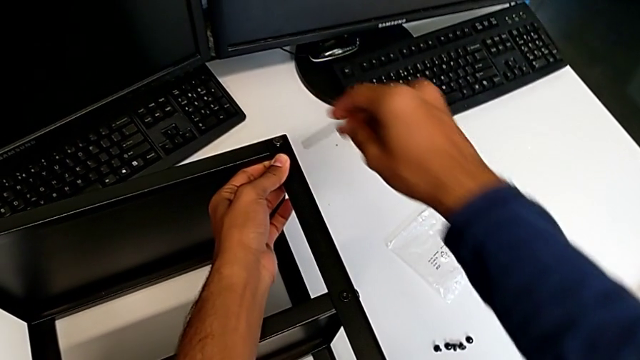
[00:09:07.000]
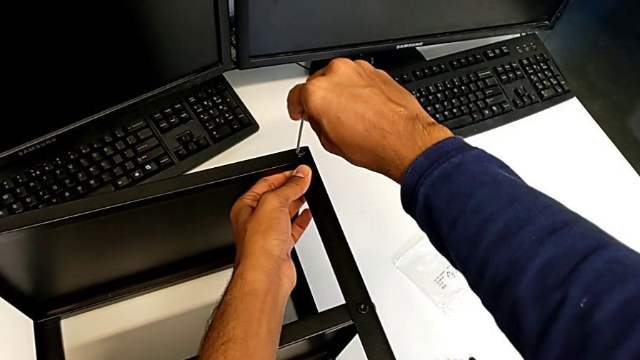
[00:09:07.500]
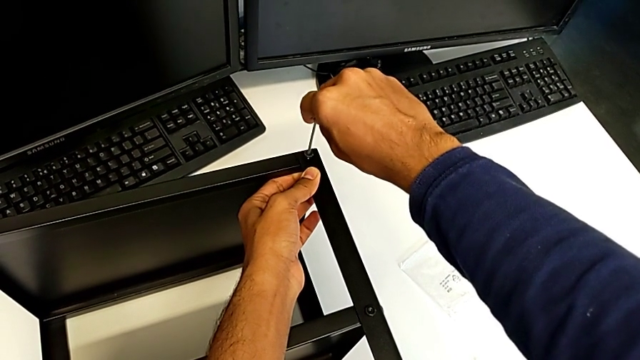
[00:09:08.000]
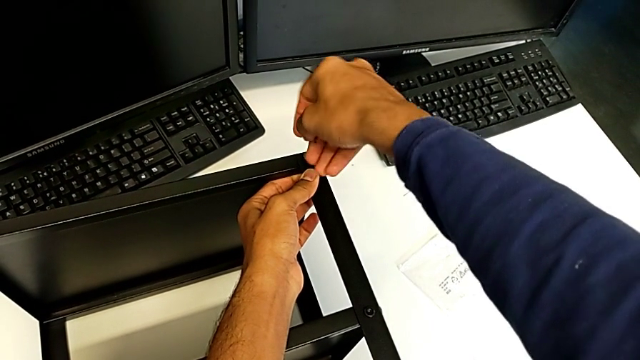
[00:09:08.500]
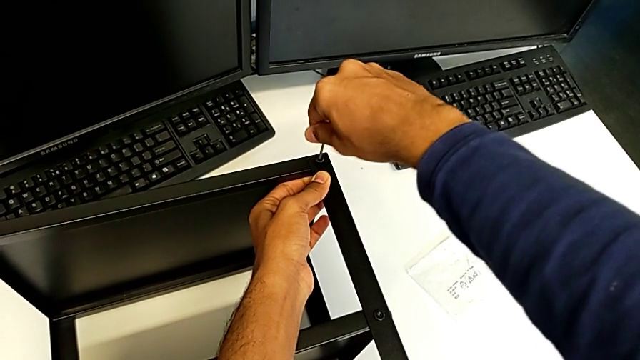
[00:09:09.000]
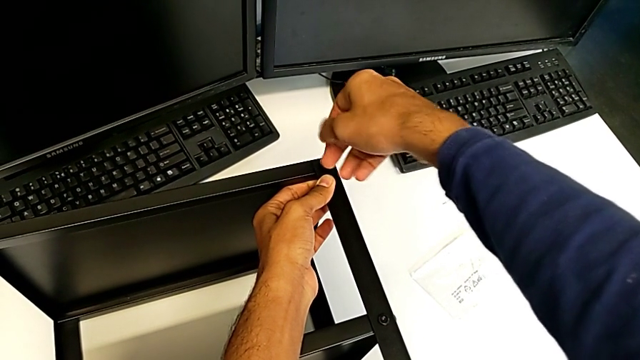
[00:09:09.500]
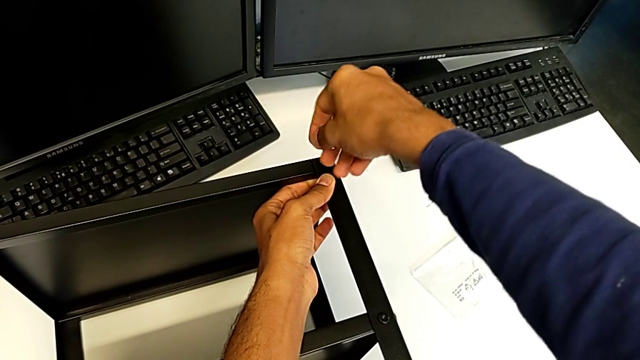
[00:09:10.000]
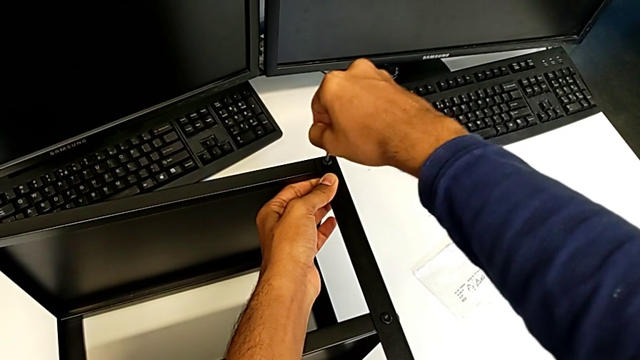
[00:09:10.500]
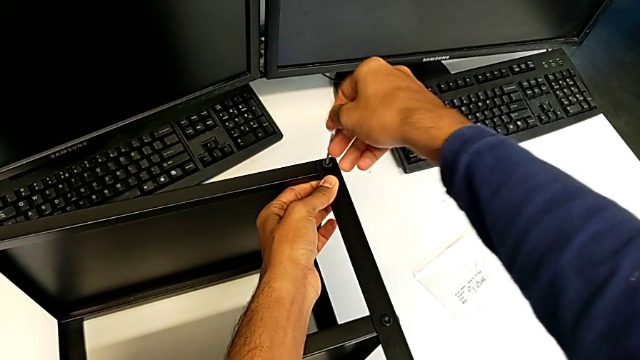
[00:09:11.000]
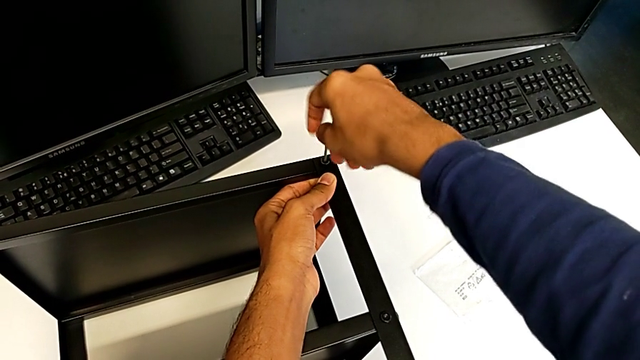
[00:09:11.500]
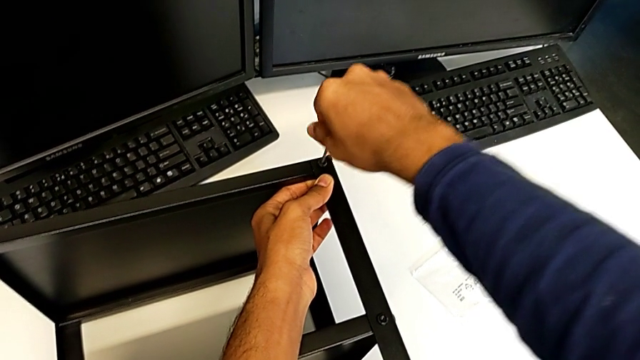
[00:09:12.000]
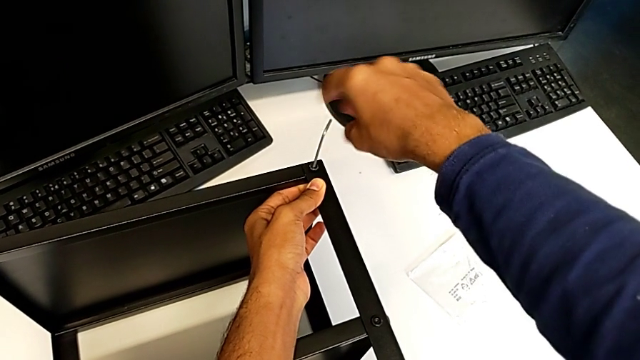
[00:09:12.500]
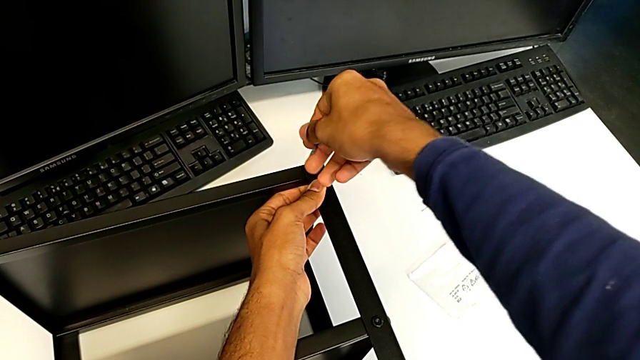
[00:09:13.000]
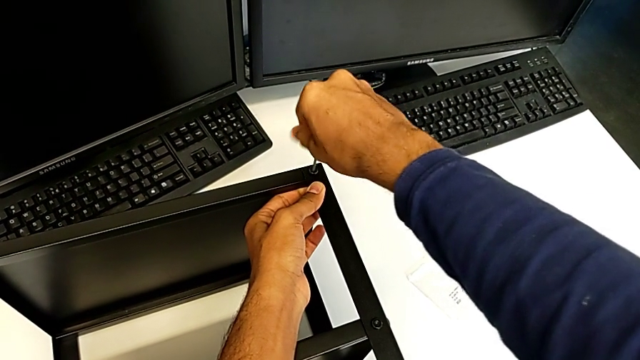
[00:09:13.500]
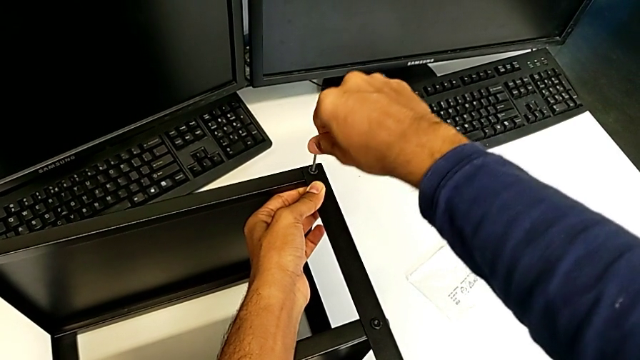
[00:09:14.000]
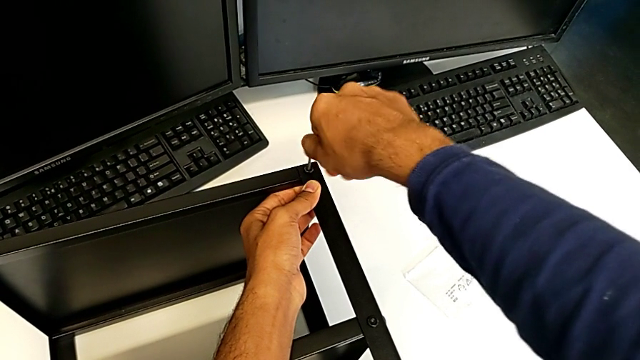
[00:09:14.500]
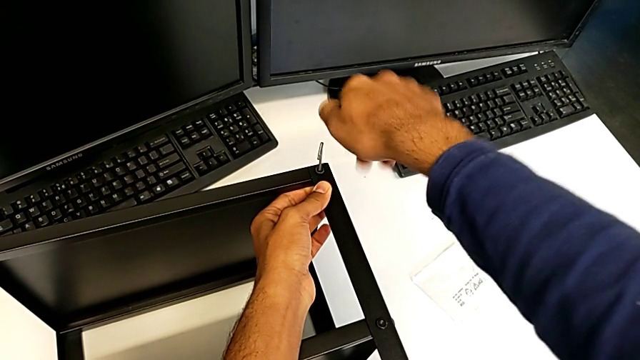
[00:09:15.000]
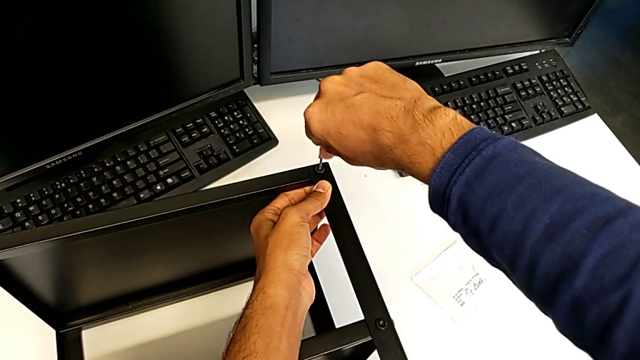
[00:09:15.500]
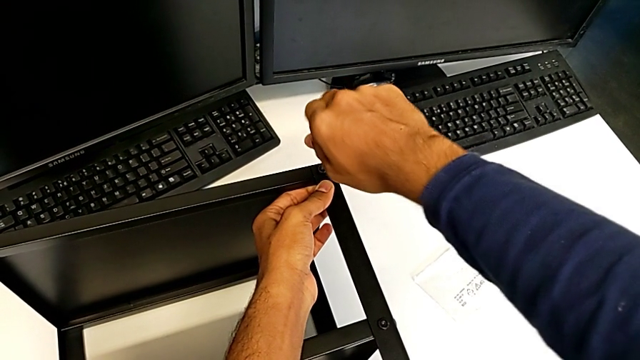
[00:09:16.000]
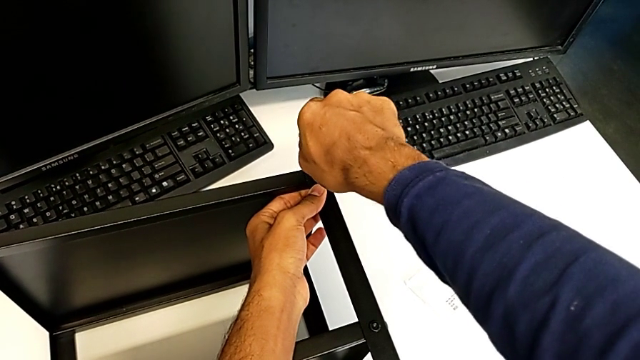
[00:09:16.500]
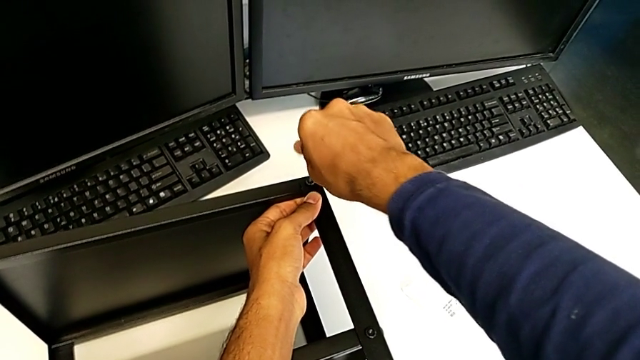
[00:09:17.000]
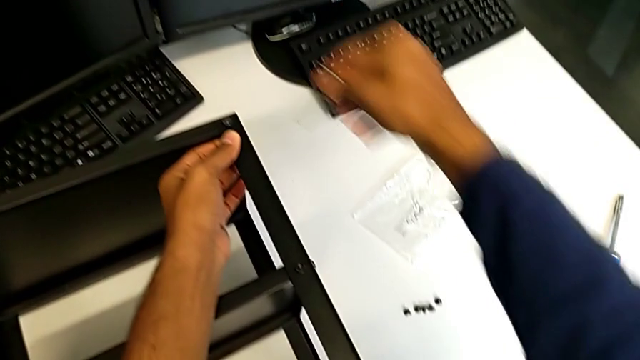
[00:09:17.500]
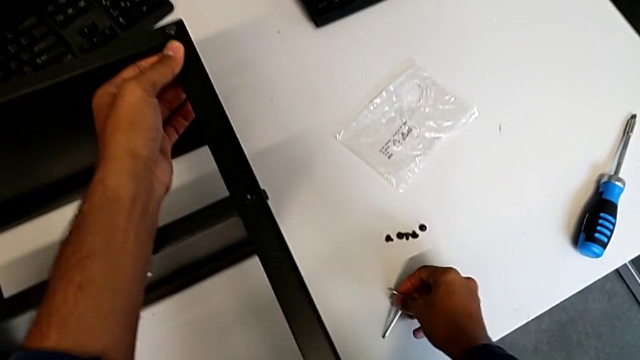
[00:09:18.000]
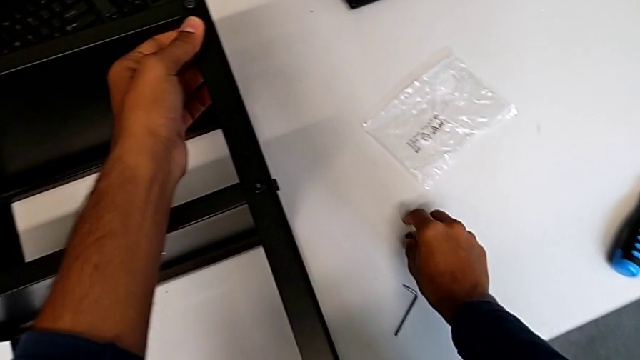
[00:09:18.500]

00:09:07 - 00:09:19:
The camera wearer is screwing the table to the legs. They keep screwing the eleventh hex socket head.

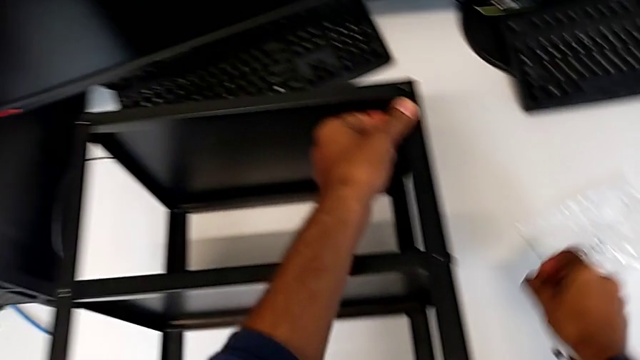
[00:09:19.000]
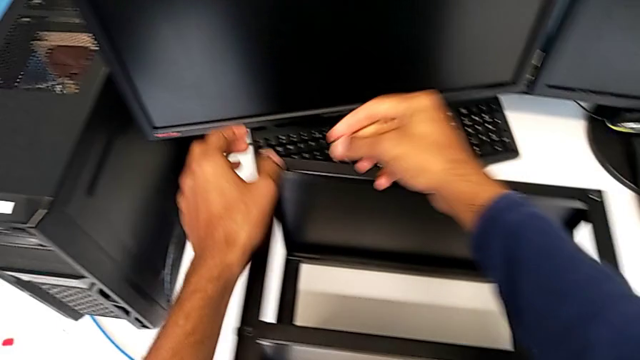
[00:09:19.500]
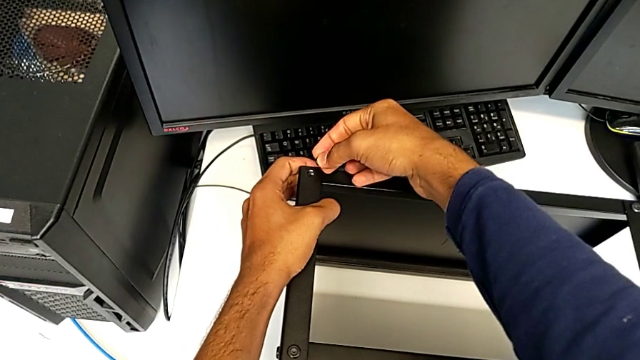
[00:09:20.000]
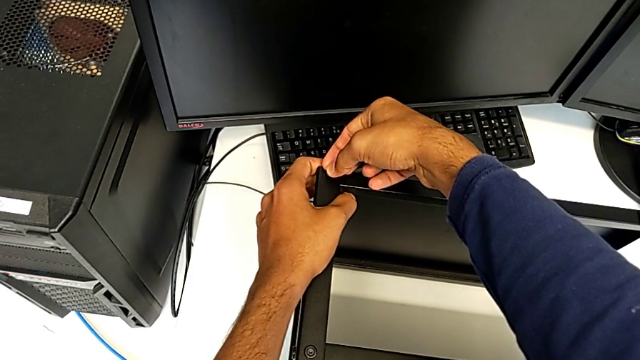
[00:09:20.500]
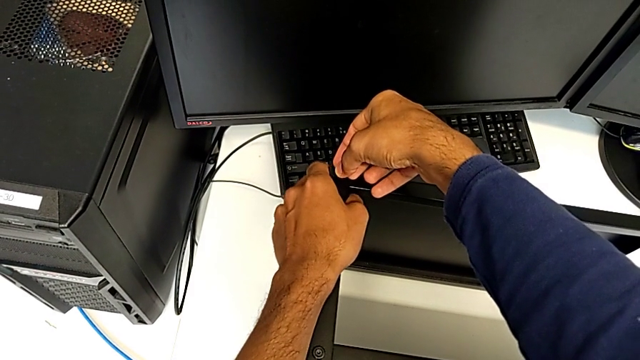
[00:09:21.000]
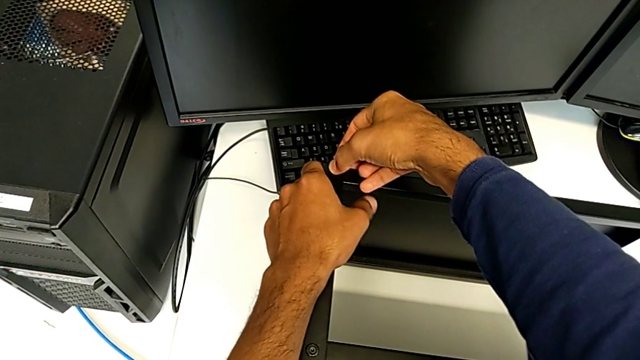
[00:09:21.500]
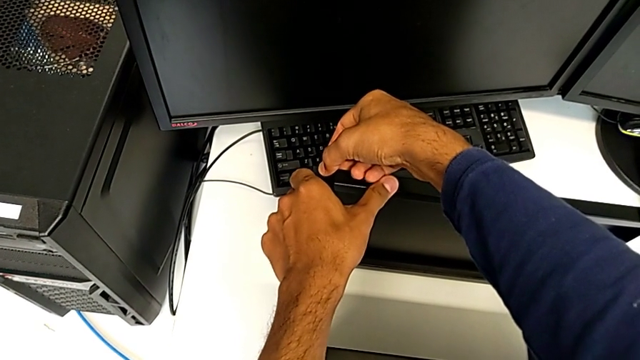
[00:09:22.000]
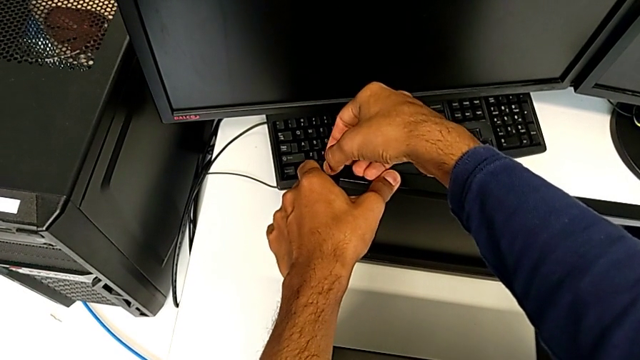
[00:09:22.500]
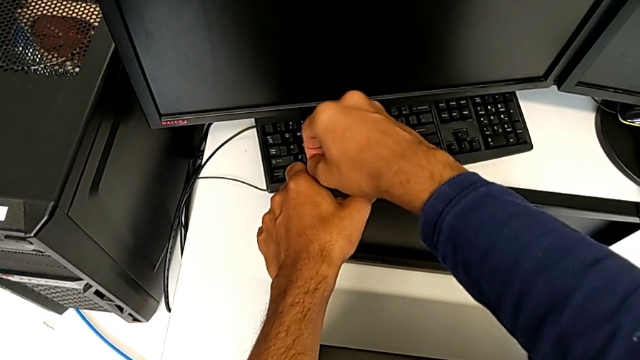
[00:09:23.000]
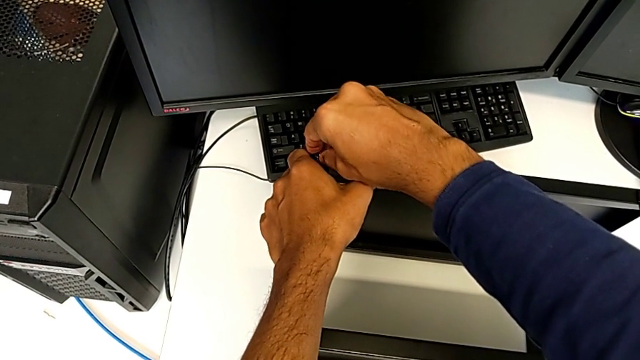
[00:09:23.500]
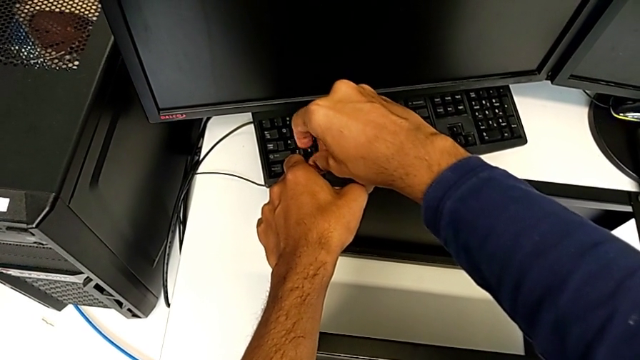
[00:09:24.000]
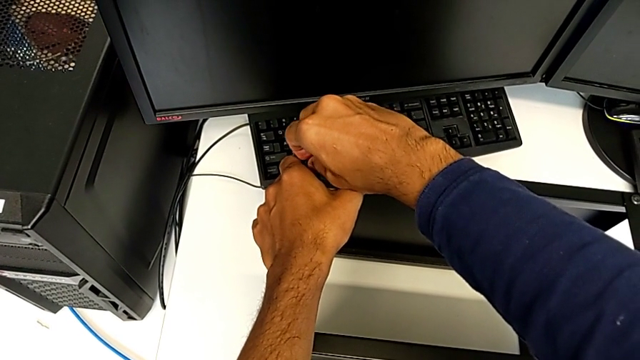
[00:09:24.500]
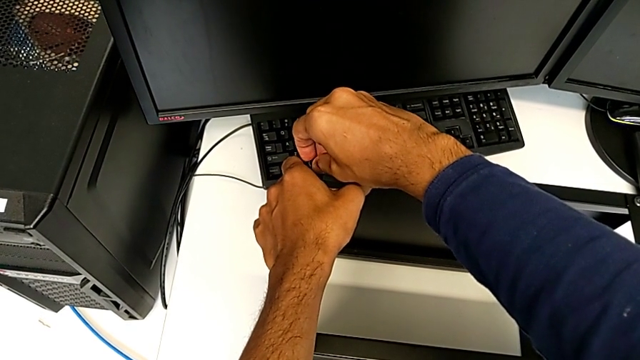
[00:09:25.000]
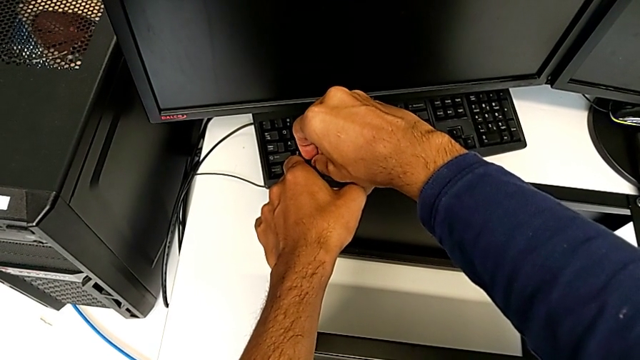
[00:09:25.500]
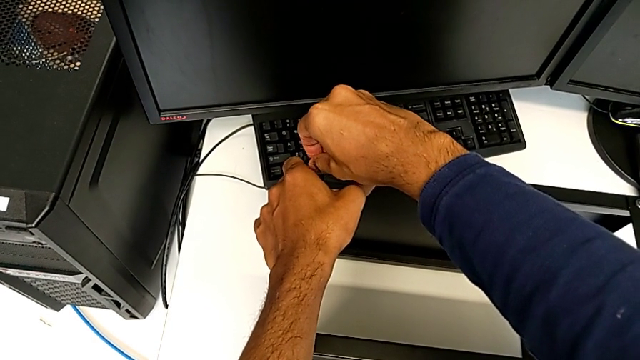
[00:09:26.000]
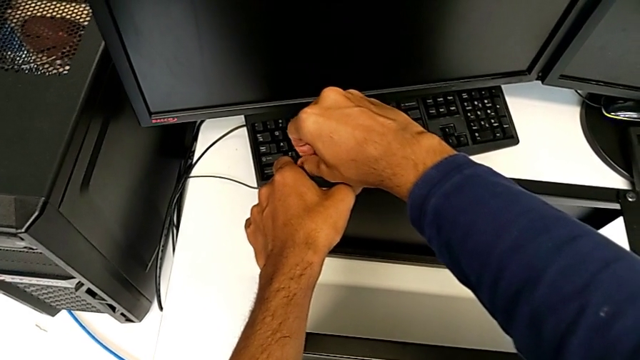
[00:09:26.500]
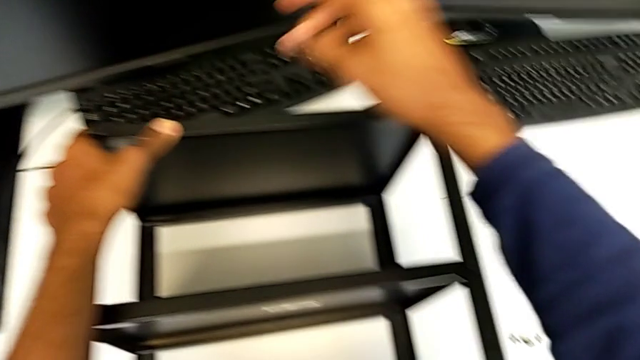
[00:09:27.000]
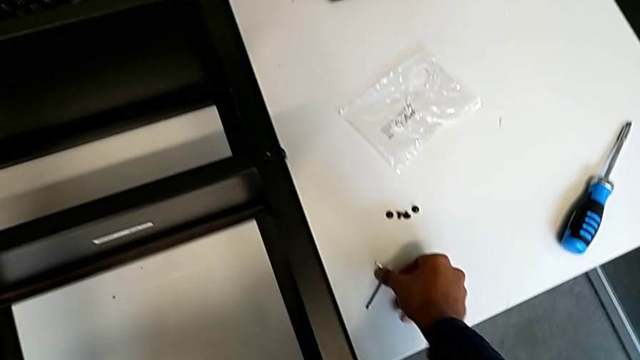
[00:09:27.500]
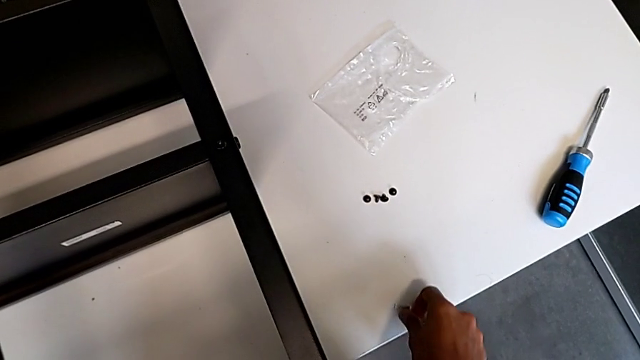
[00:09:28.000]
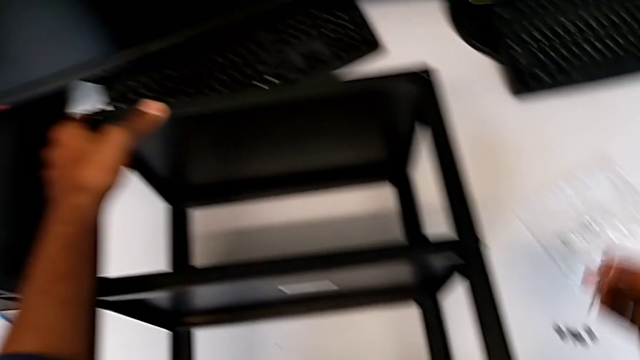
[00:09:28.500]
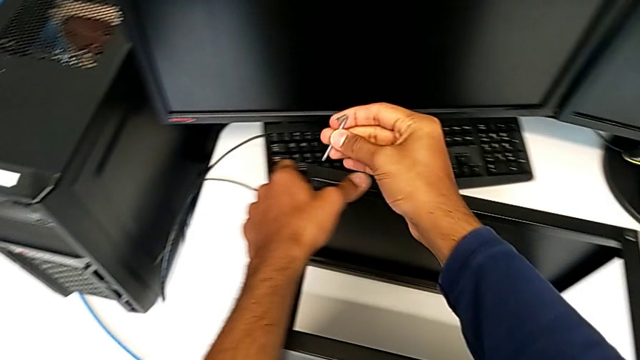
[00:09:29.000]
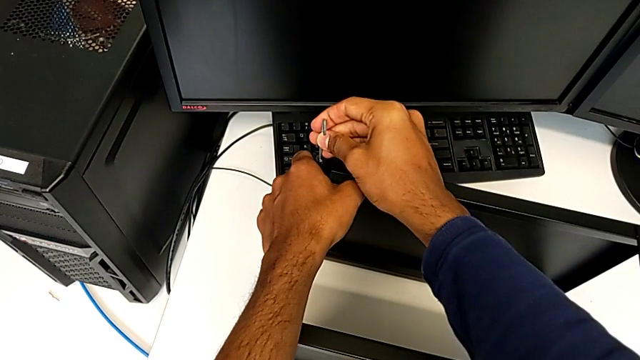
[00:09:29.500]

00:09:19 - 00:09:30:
The camera wearer is screwing the table to the legs. They insert the twelfth hex socket head and begin to screw it.
